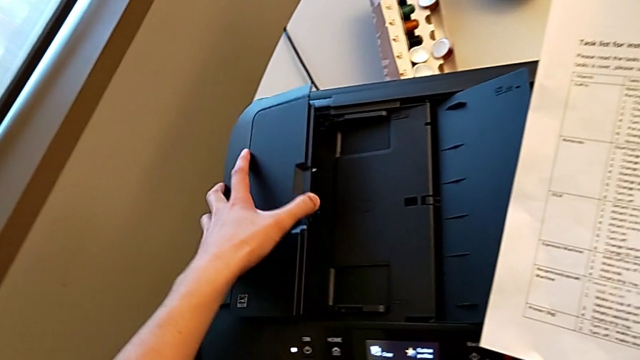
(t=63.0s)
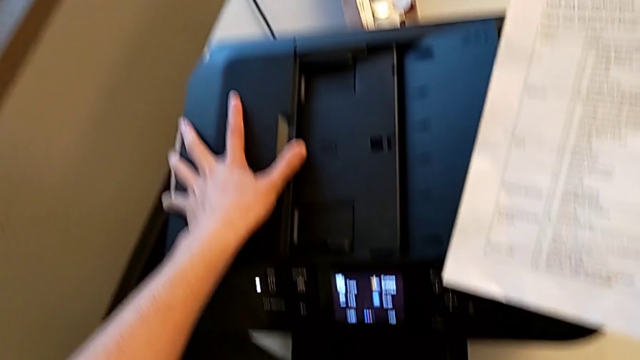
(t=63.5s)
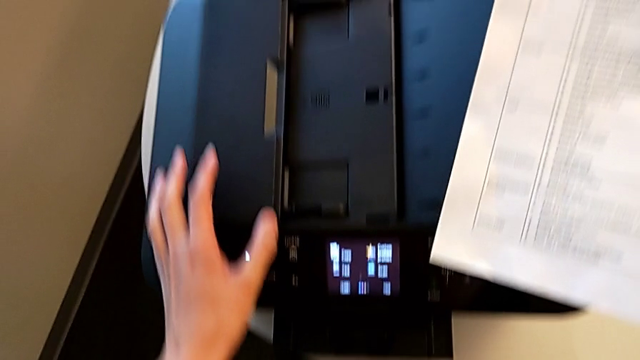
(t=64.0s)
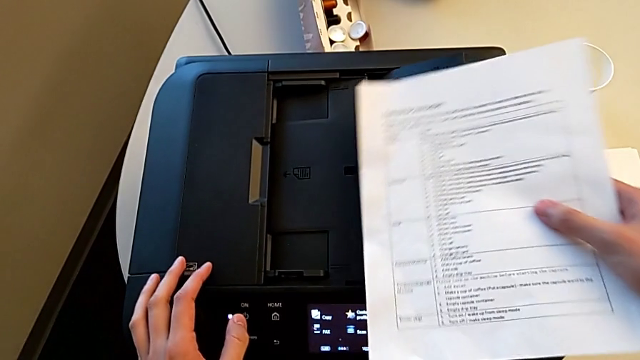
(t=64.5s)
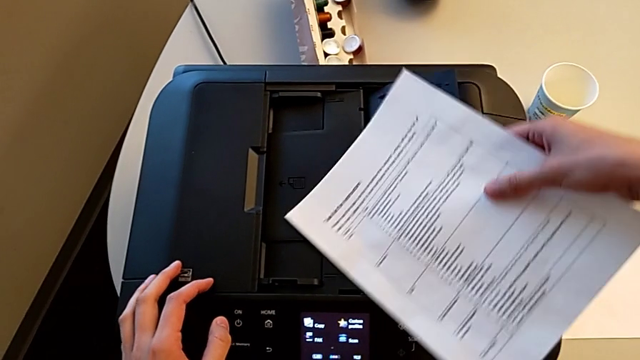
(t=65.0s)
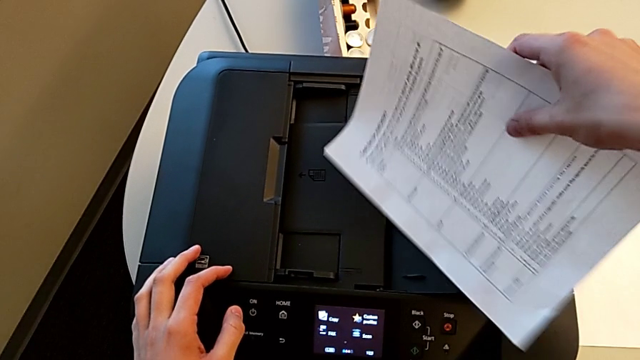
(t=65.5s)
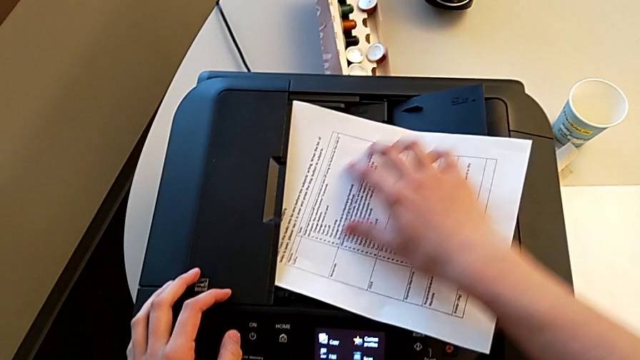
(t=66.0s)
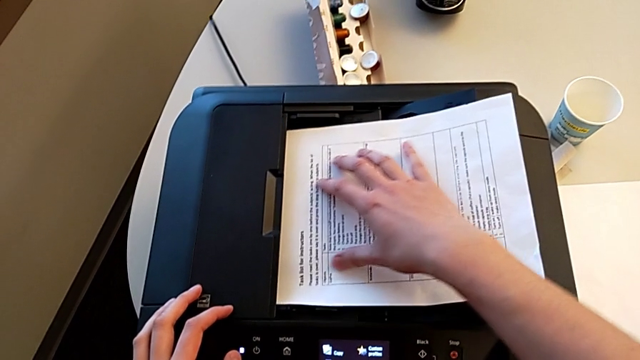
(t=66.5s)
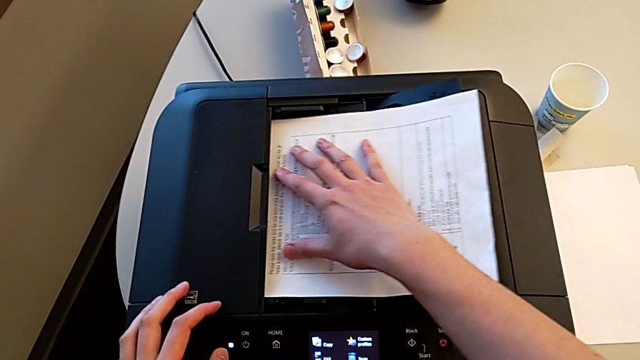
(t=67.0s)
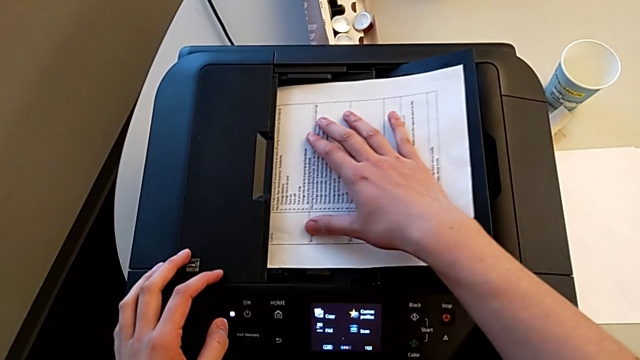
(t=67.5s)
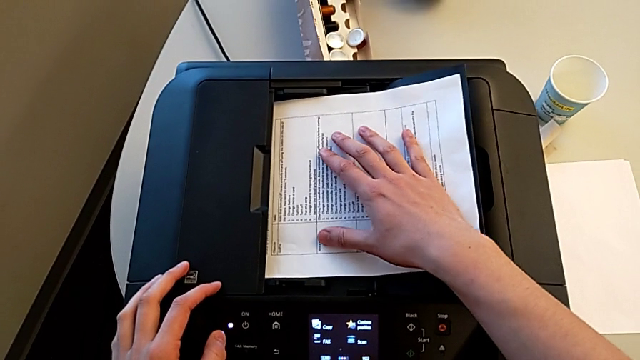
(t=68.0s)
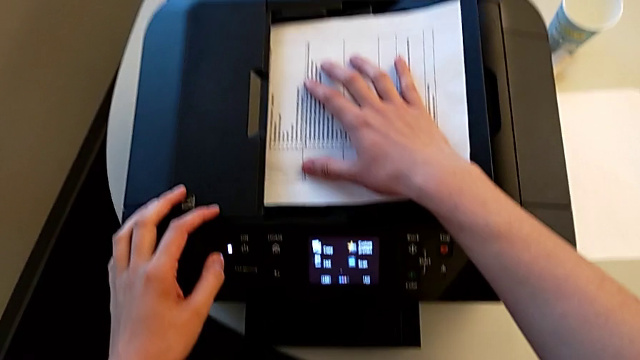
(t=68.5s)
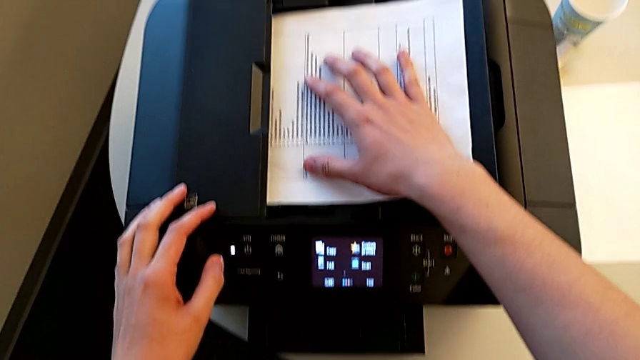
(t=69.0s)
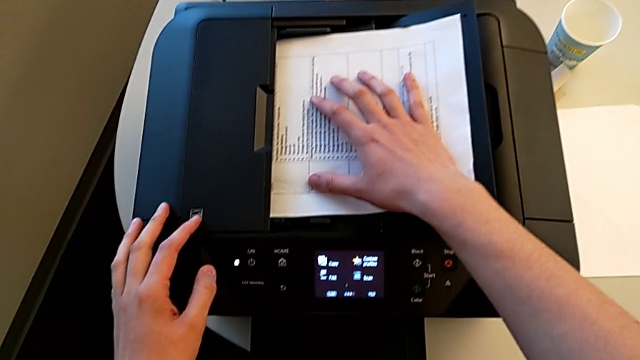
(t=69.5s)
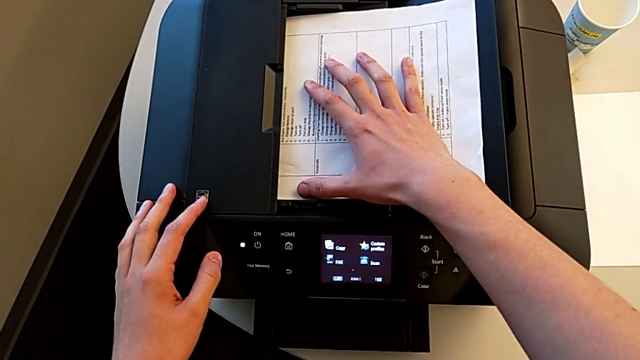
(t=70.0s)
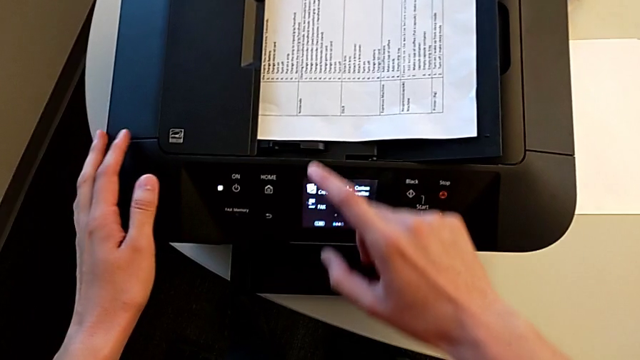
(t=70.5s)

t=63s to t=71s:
The camera wearer is adding the test page to the printer's tray. They close the paper tray, insert the paper stack and align it.

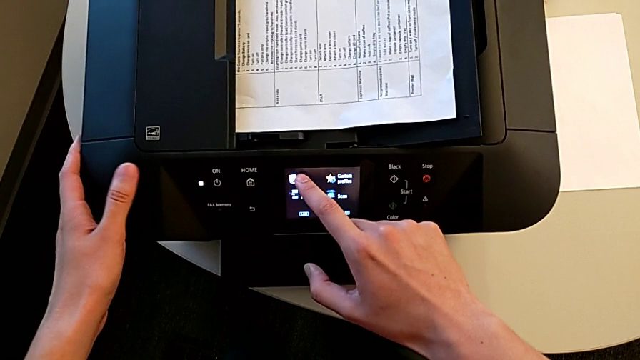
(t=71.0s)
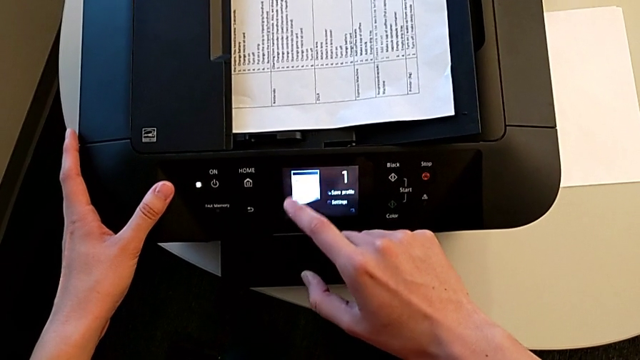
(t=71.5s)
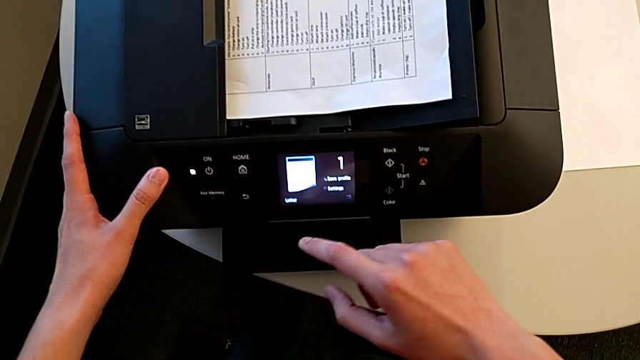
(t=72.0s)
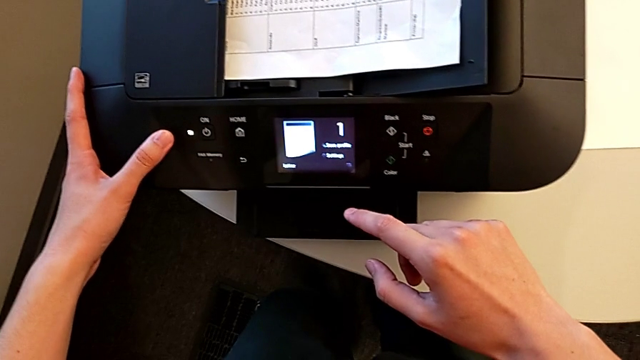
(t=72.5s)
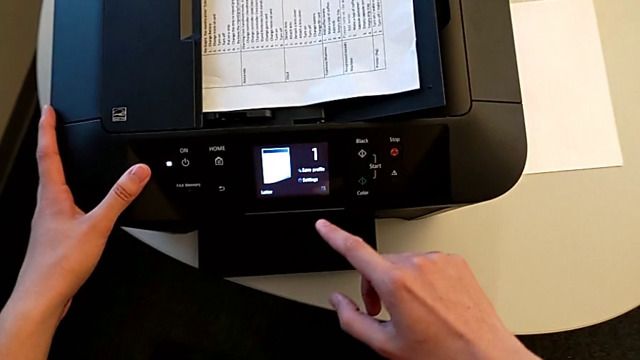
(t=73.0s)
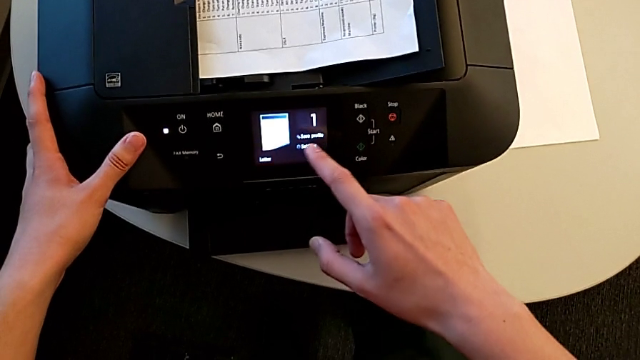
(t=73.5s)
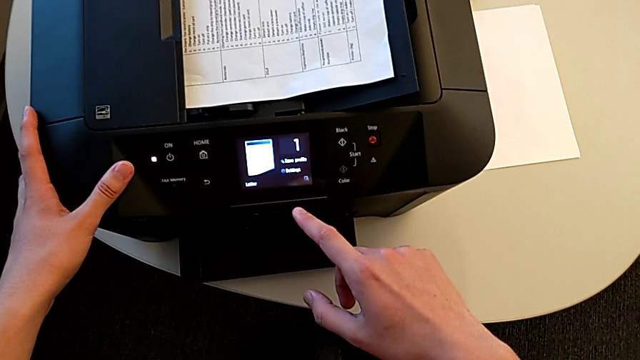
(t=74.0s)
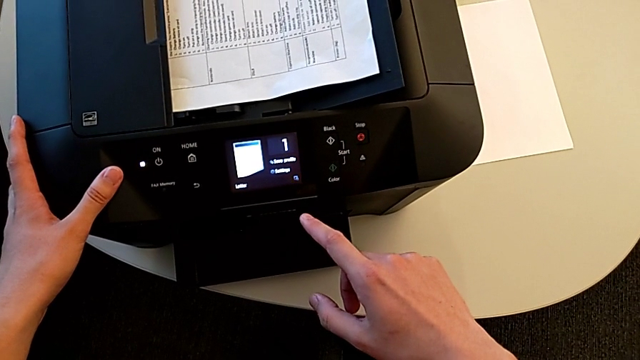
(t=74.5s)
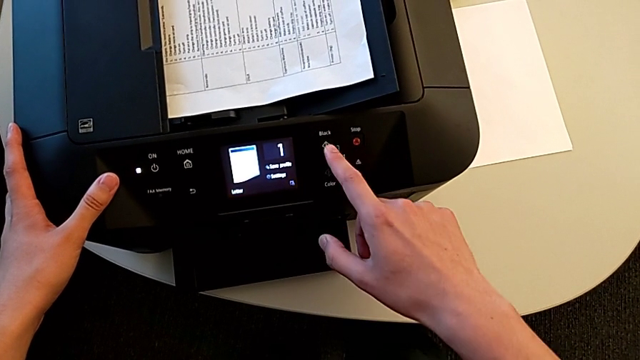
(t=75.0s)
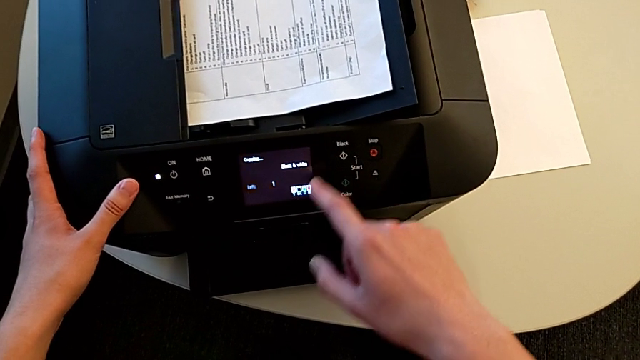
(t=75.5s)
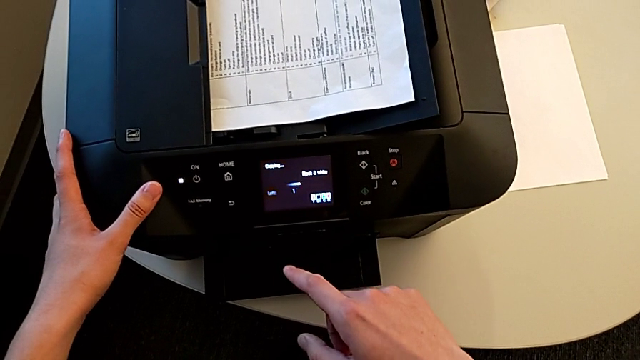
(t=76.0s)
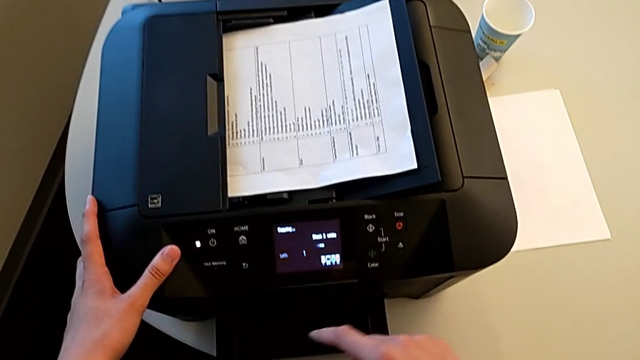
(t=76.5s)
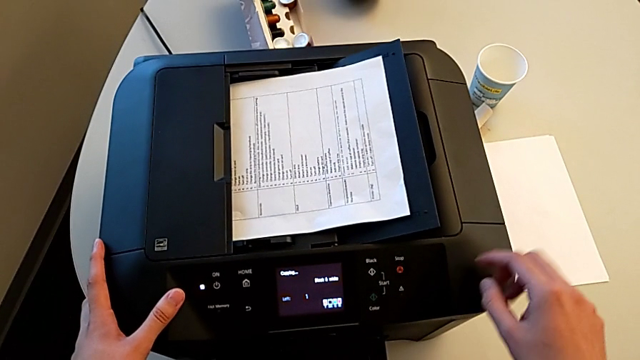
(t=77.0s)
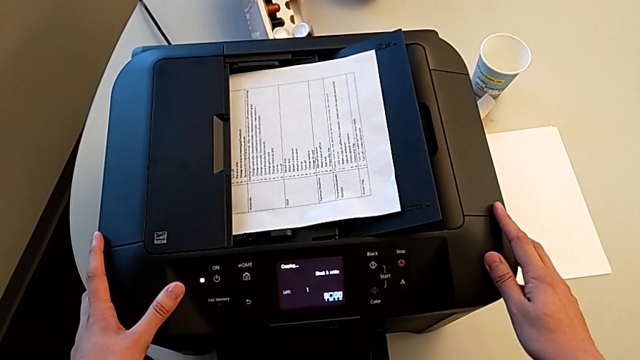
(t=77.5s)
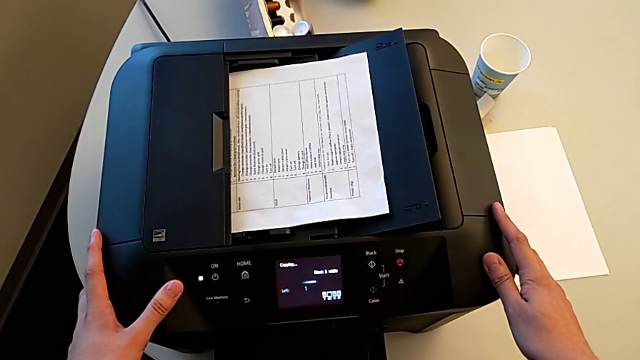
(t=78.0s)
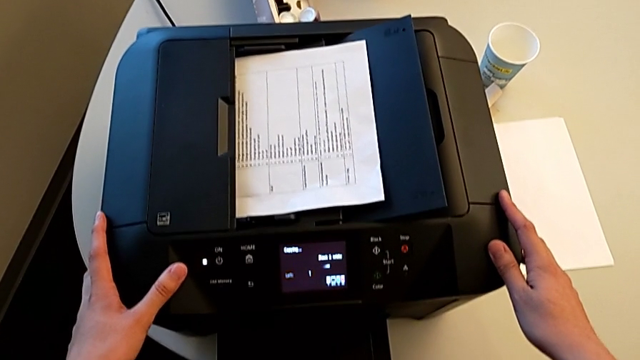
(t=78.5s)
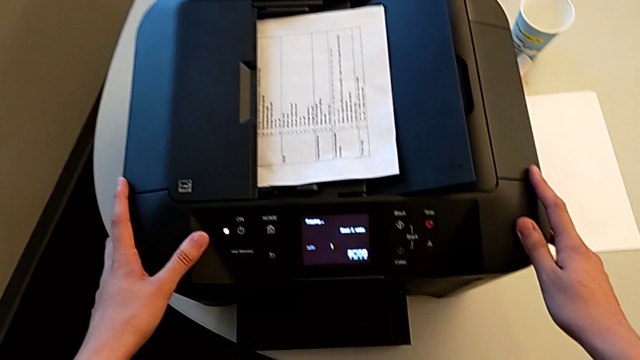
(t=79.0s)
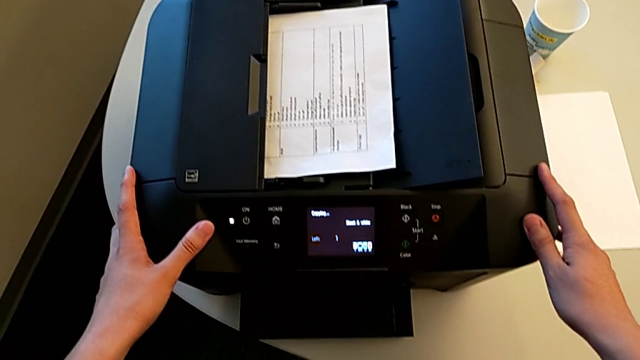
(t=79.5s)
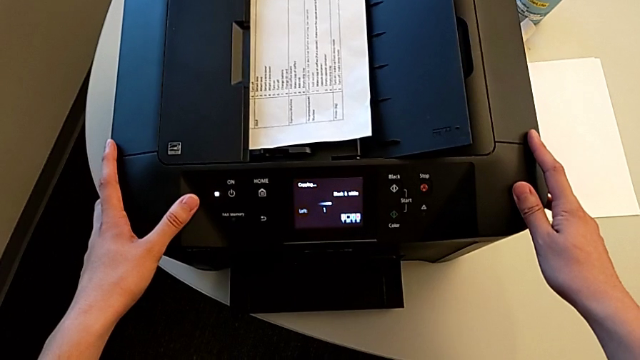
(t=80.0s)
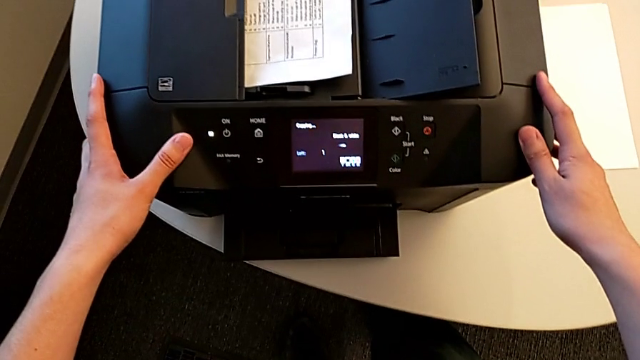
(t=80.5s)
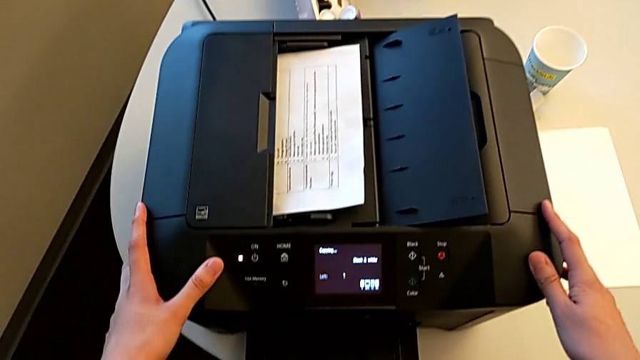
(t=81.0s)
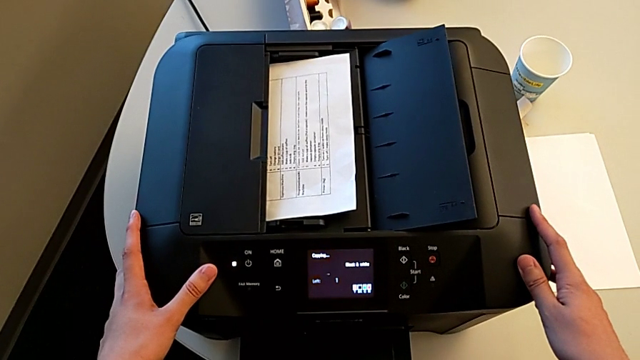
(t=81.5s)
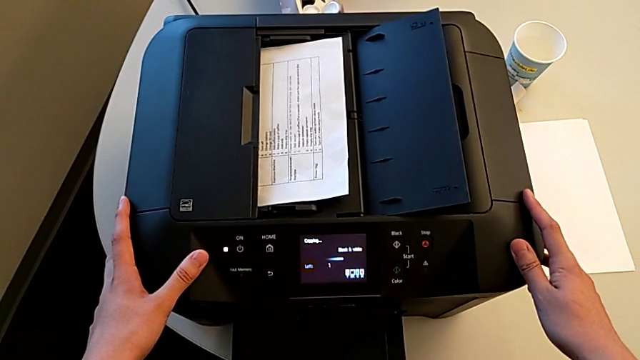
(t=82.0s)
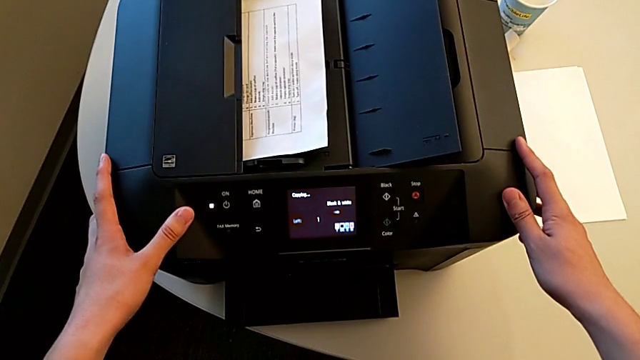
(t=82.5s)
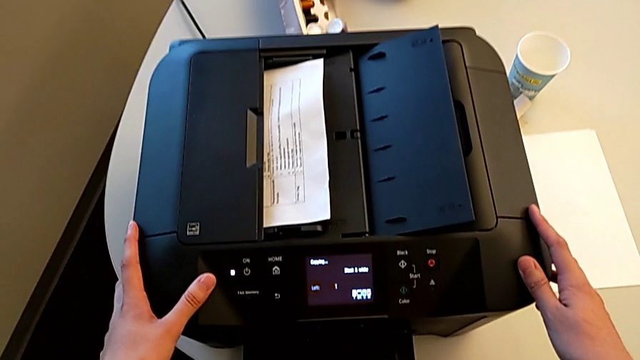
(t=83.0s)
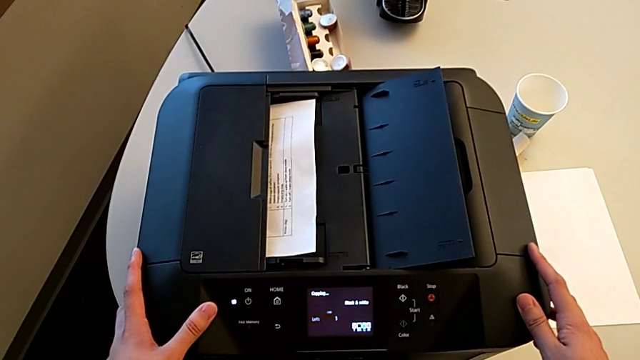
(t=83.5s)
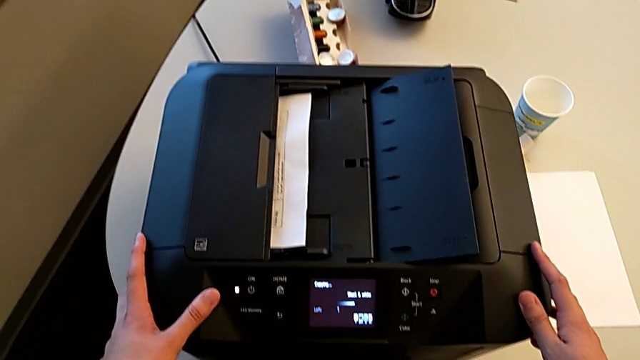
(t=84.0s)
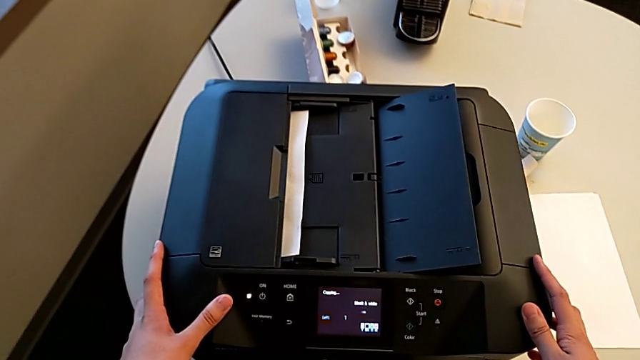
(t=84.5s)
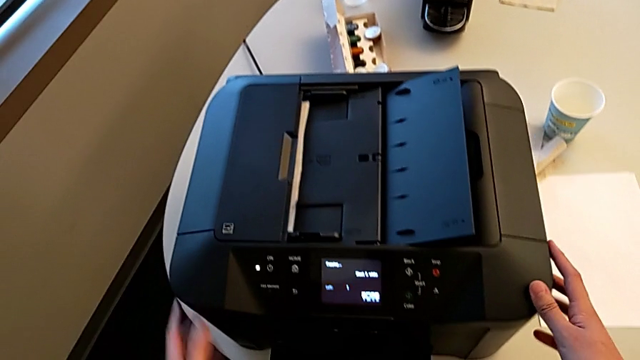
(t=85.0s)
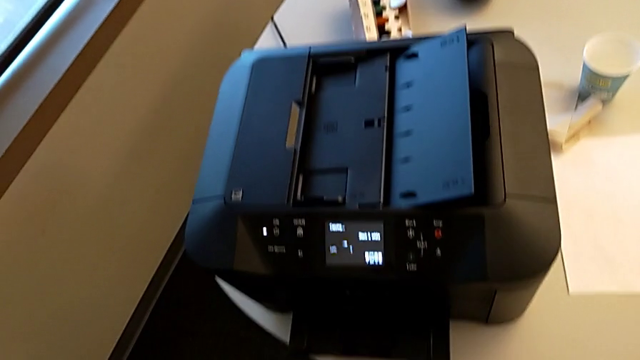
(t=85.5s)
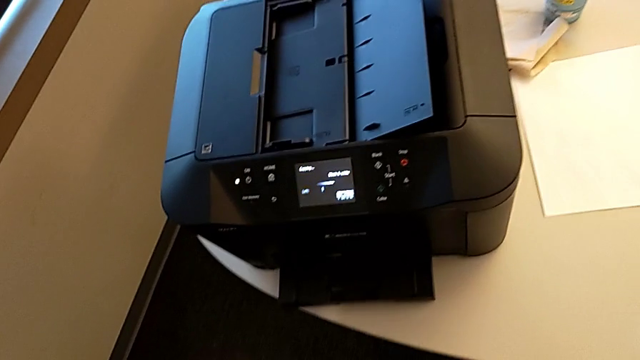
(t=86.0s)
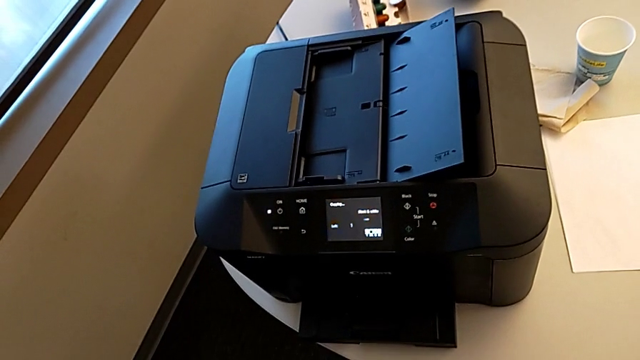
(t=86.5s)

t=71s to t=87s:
The camera wearer is copying. They press the first button and press the second button.
